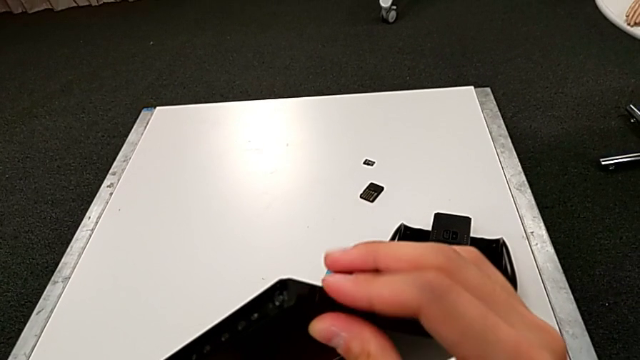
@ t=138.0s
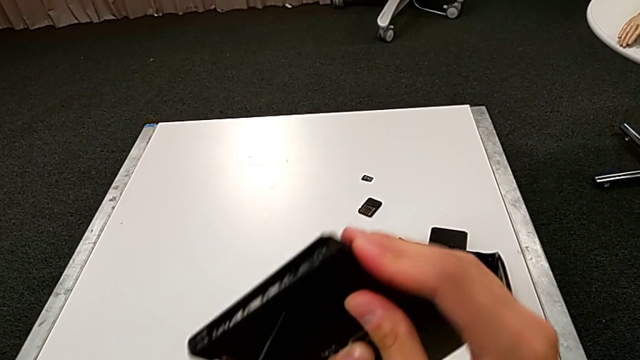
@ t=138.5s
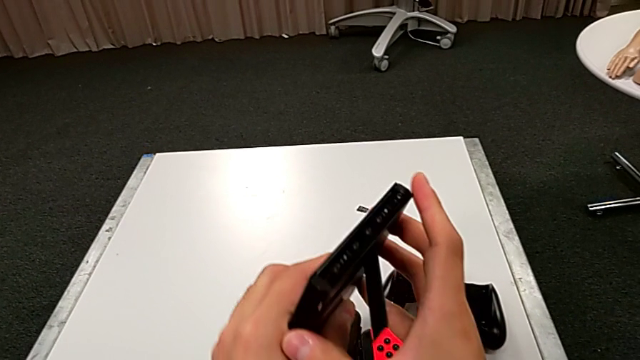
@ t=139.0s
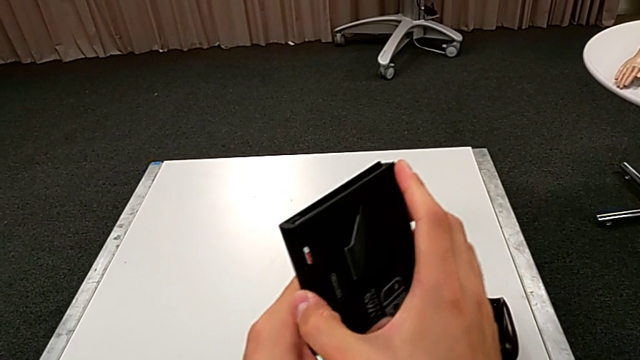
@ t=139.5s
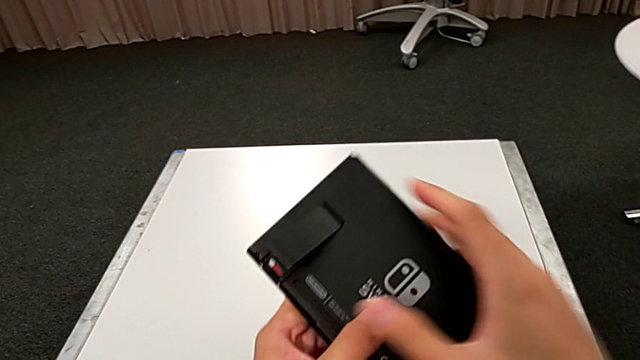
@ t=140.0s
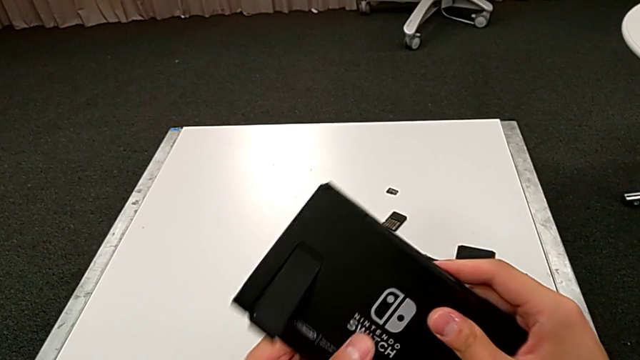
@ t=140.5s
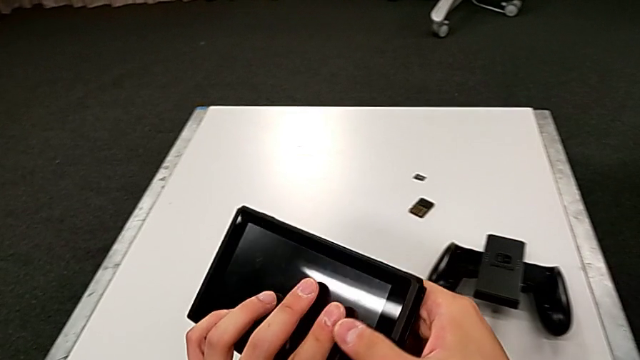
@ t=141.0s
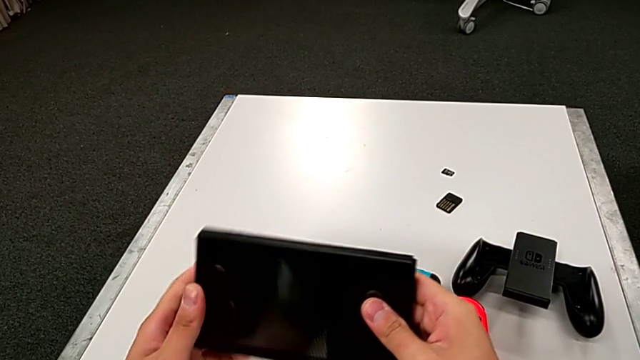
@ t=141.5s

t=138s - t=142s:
The camera wearer is changing the game card. They rotate the Nintendo Switch.

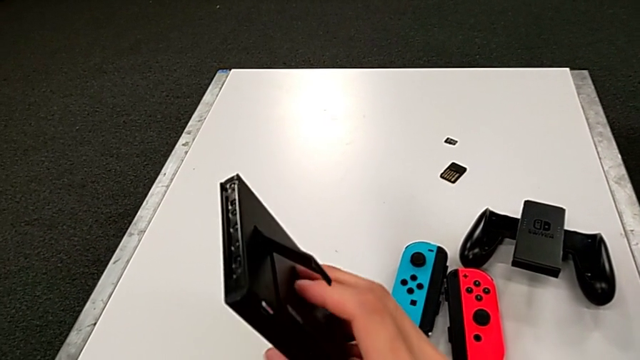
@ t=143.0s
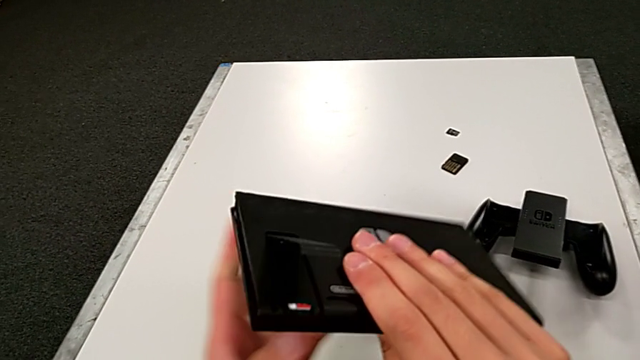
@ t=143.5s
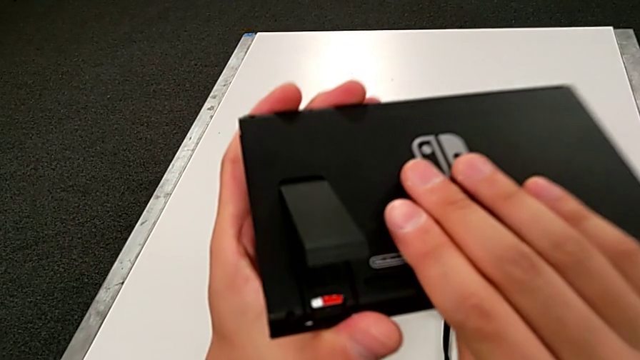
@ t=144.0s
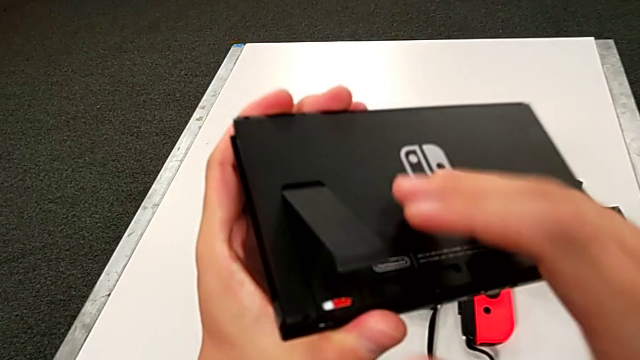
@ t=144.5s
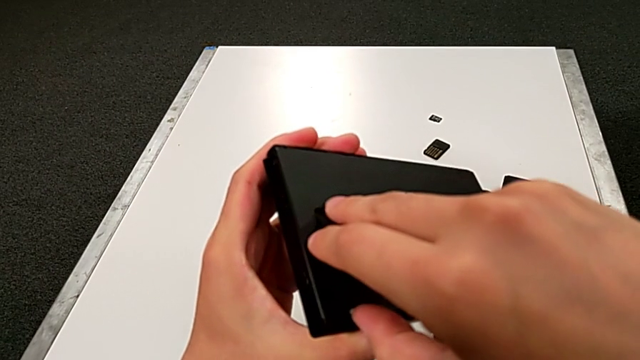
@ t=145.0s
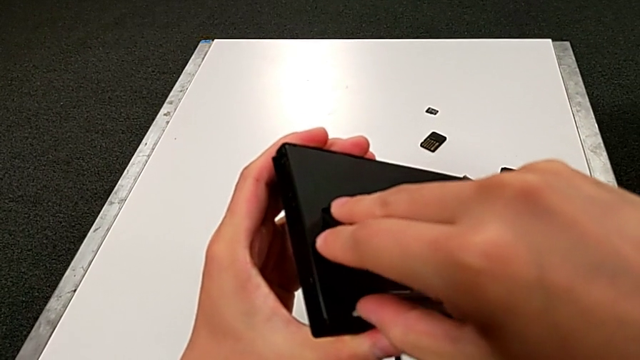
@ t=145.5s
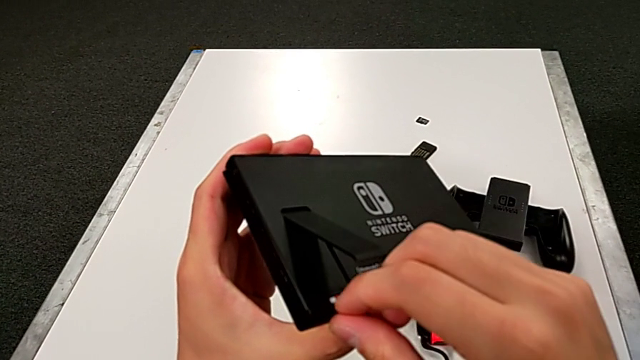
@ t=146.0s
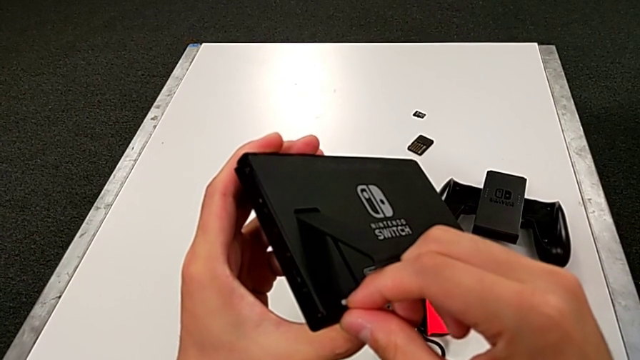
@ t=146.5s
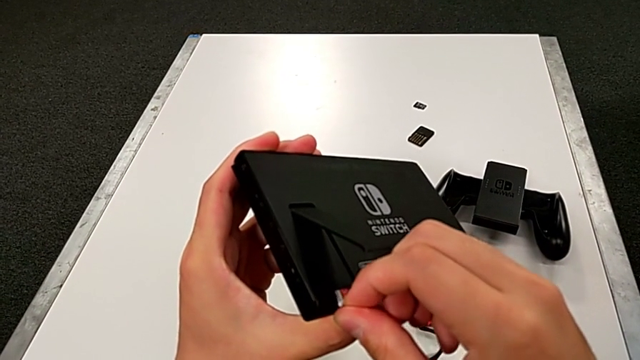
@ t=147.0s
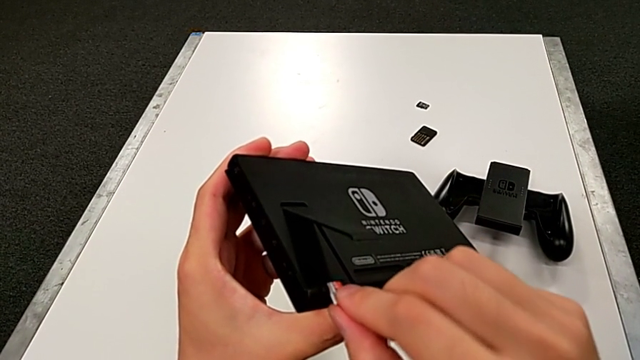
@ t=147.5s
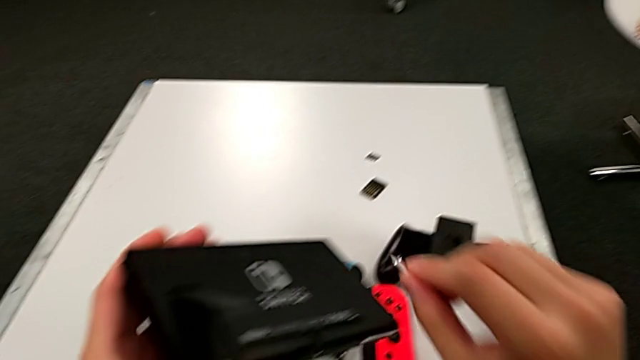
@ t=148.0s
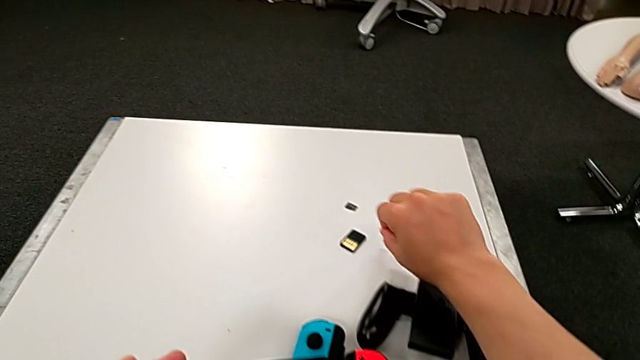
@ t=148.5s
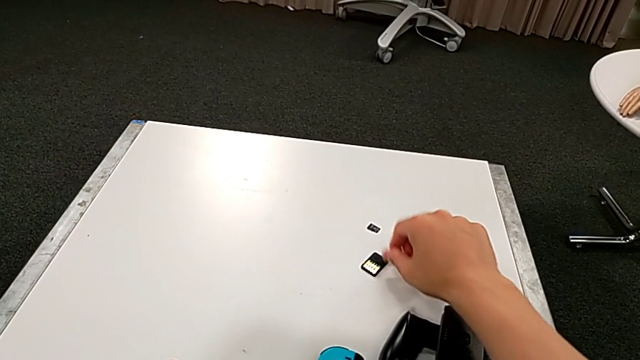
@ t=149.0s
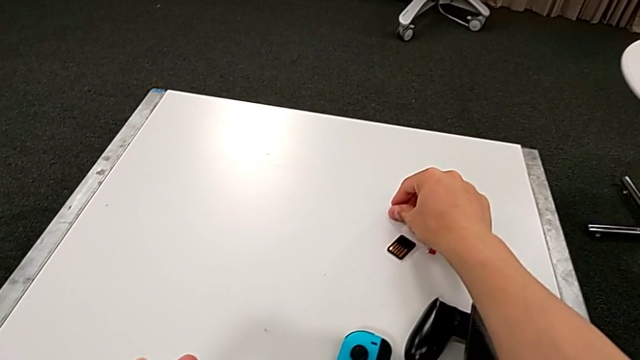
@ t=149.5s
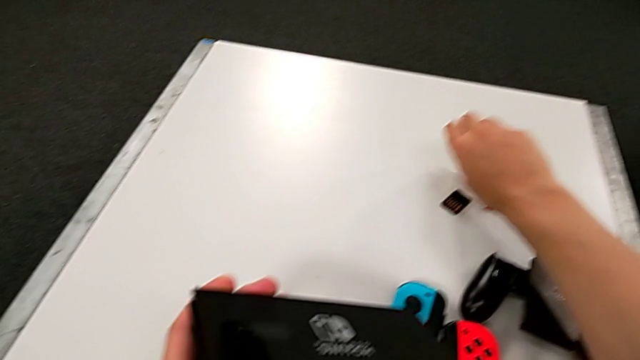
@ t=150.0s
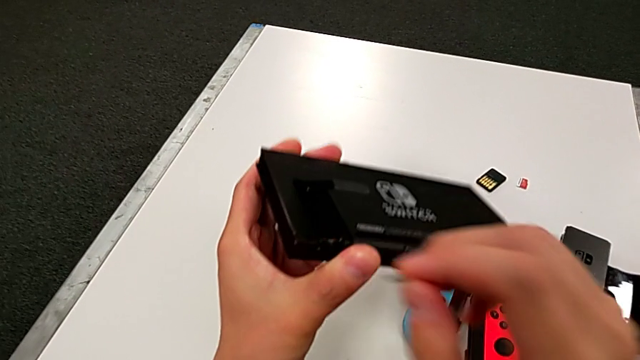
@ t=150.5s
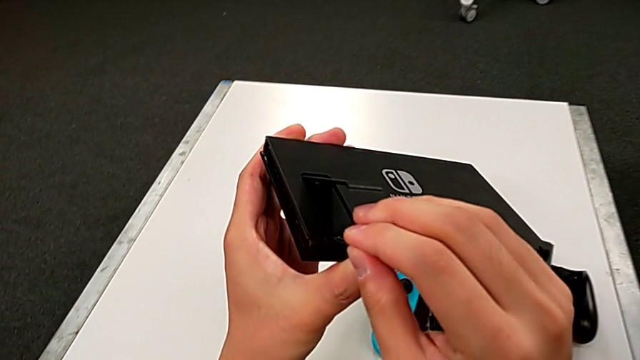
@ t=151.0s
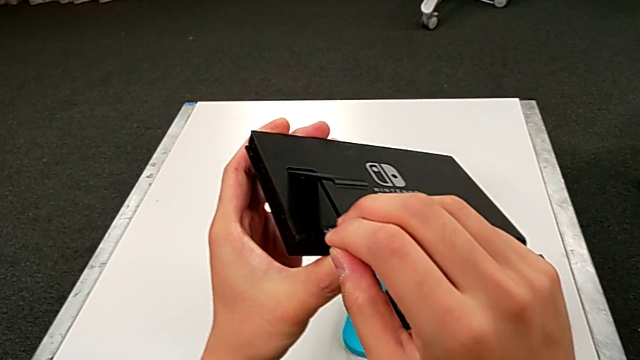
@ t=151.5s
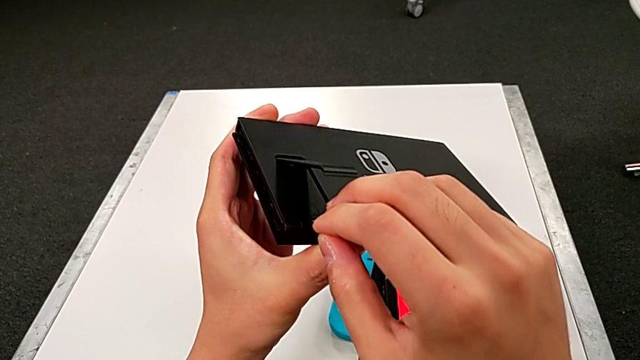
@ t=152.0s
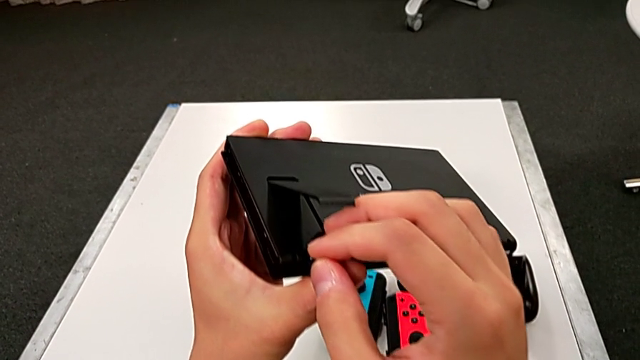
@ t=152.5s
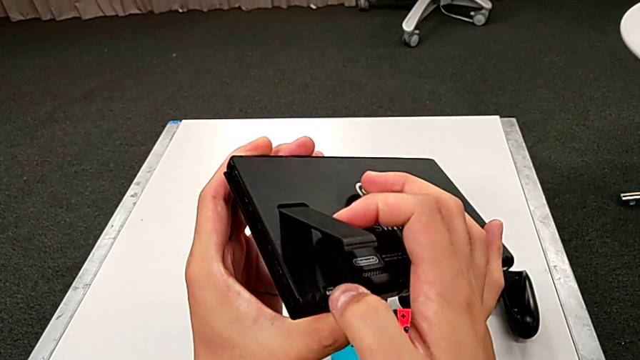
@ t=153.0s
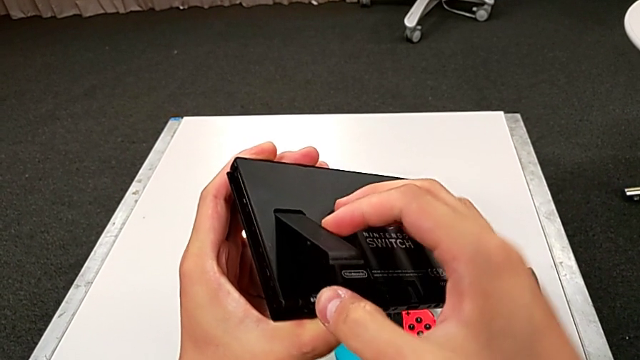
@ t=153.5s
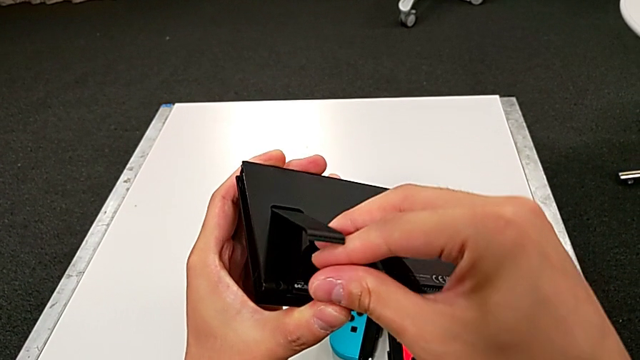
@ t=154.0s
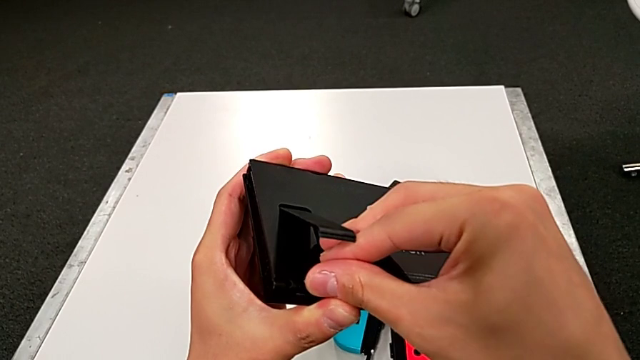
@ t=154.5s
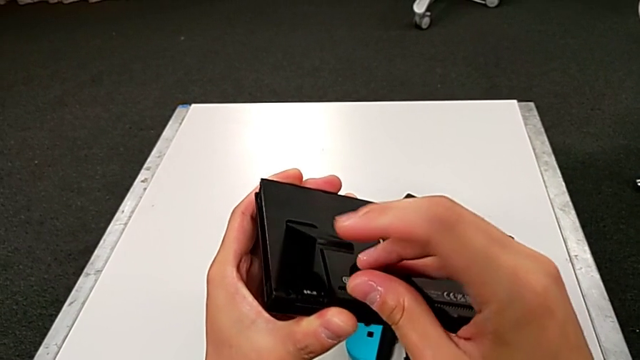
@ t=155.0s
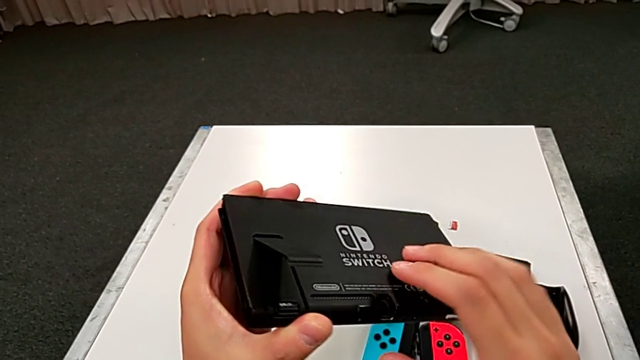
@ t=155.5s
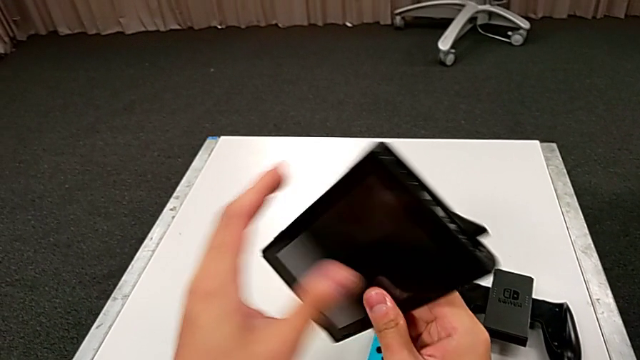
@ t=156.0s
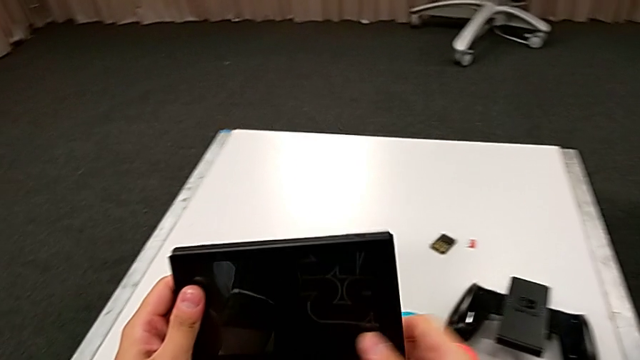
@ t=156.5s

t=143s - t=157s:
The camera wearer changes the SD card. They rotate the Nintendo Switch, withdraw the SD card, place it, grab it, insert it and rotate the Nintendo Switch.

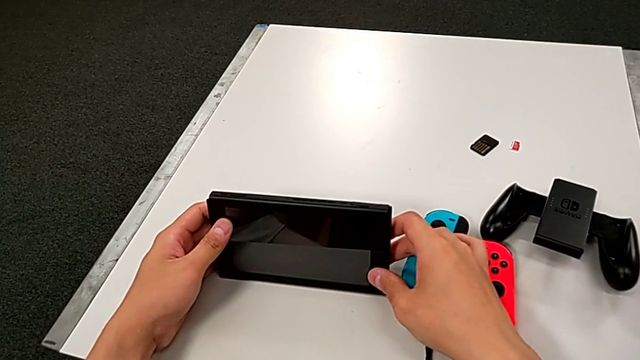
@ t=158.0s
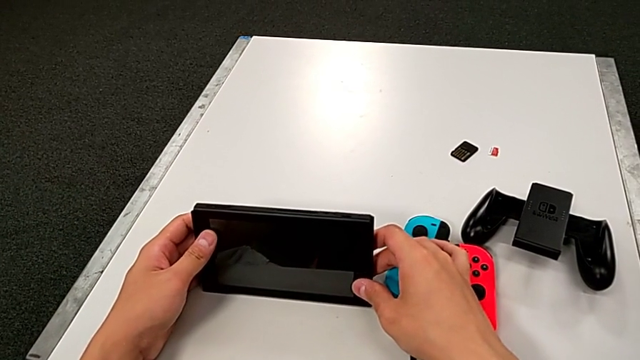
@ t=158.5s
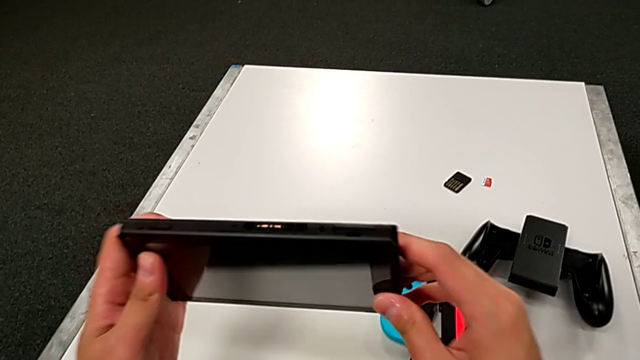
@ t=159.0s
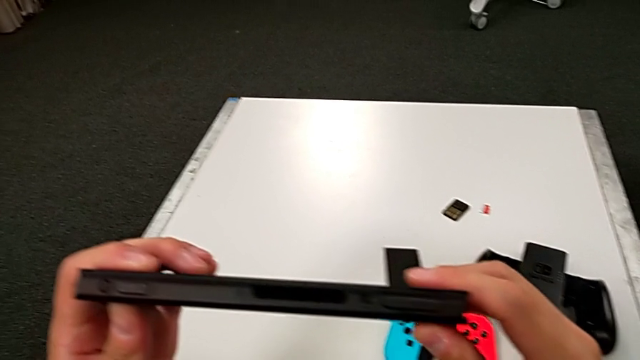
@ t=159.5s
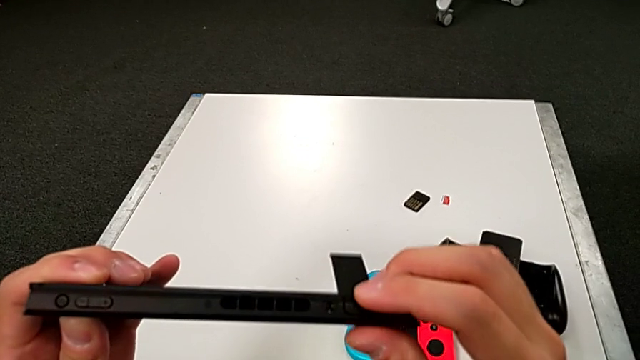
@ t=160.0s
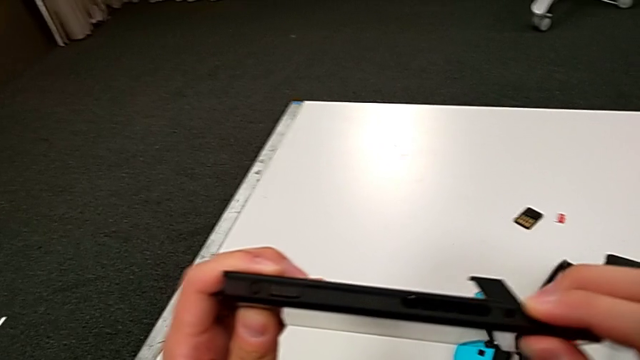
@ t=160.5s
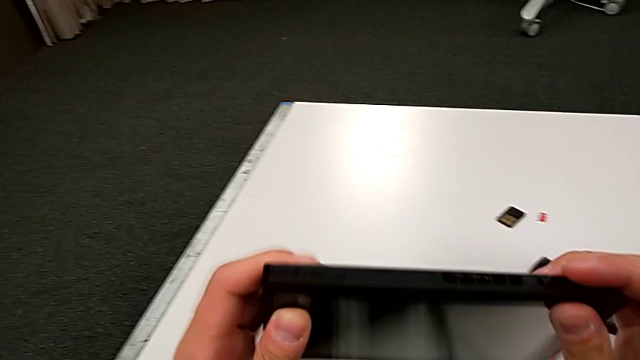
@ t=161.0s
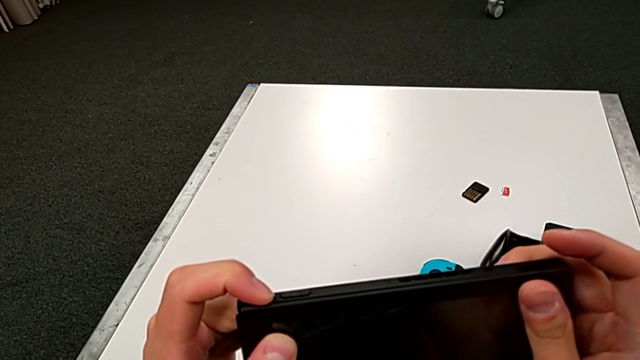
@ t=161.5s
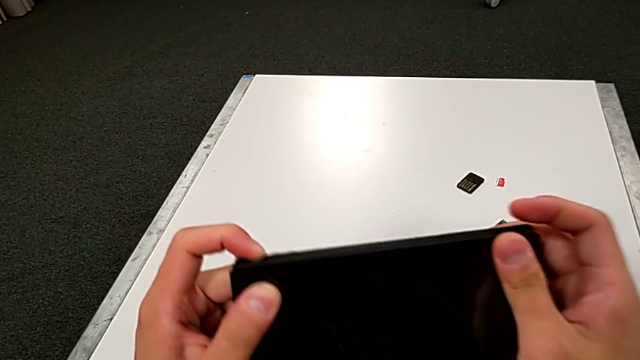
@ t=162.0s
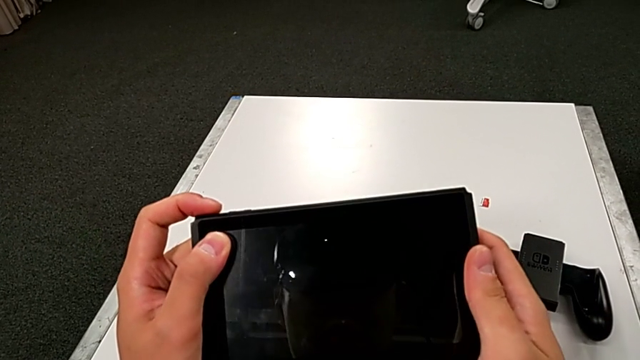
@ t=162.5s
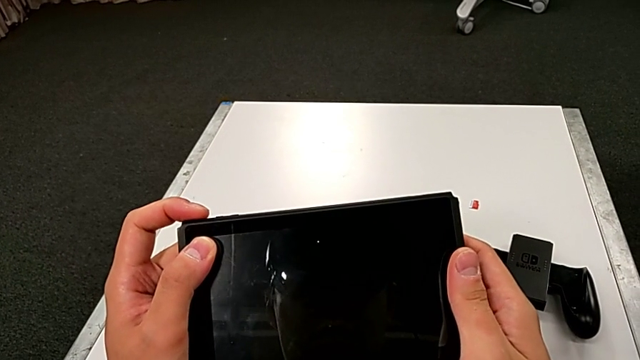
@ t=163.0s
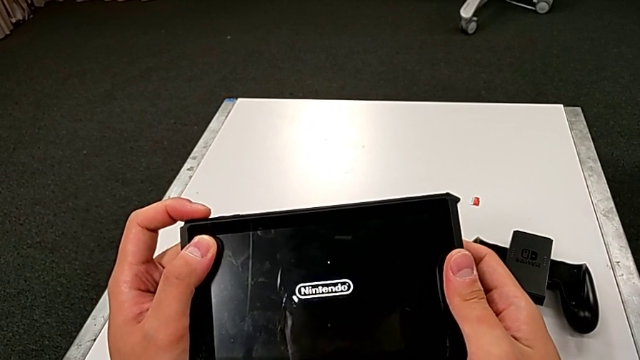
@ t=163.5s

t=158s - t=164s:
The camera wearer is turning on the Nintendo Switch. They grab the Nintendo Switch, inspect the top Nintendo Switch and press the button.
